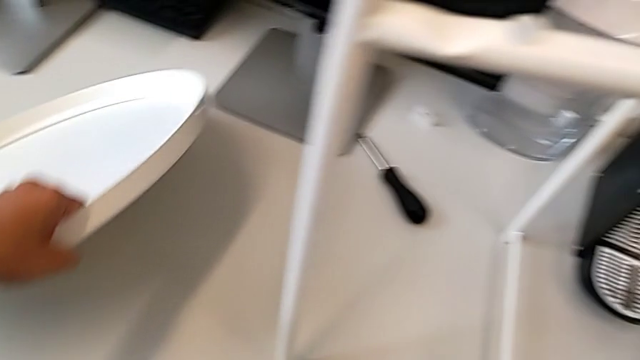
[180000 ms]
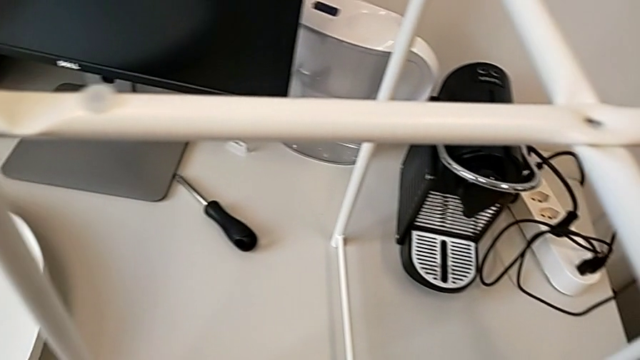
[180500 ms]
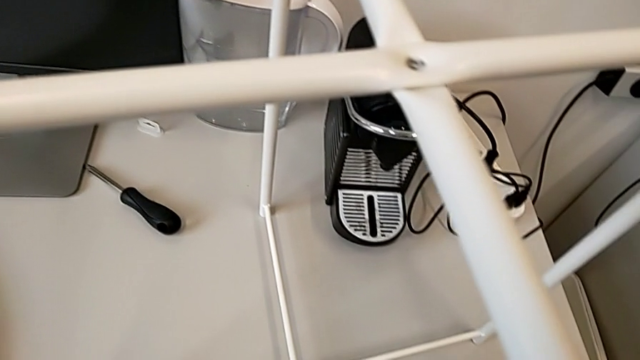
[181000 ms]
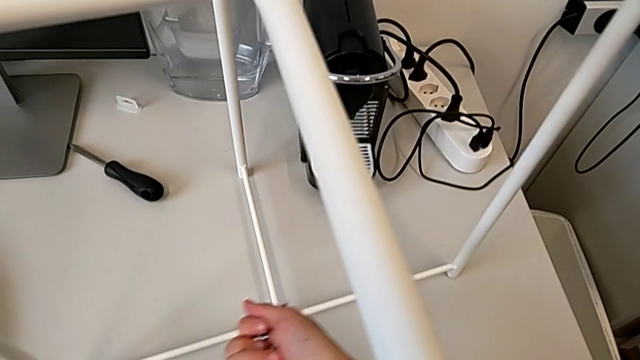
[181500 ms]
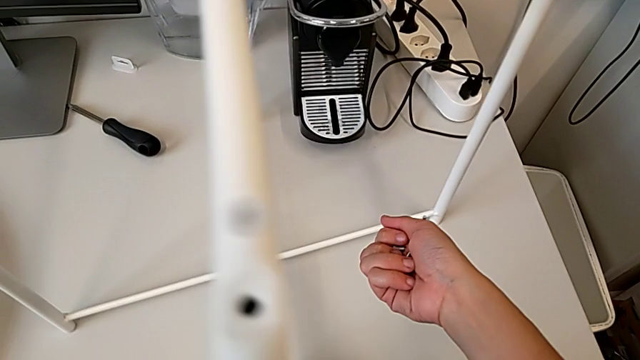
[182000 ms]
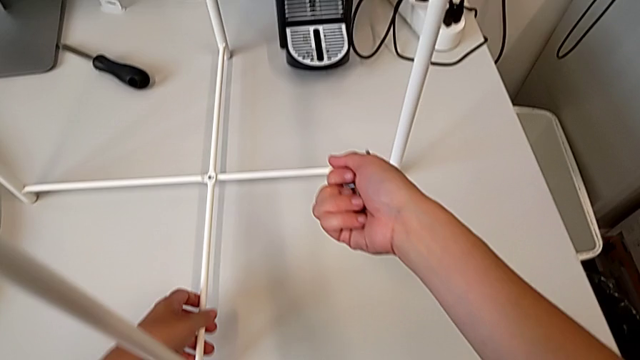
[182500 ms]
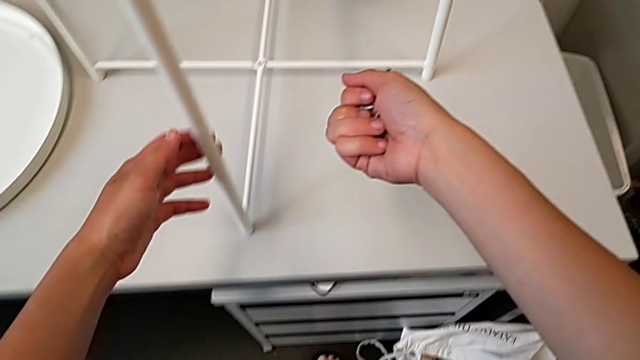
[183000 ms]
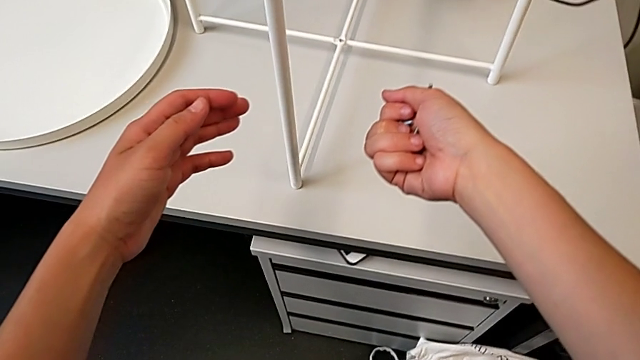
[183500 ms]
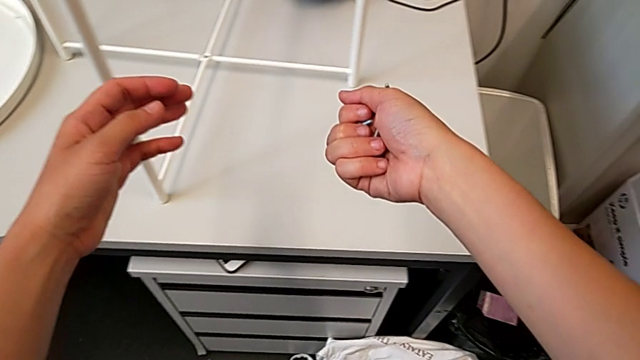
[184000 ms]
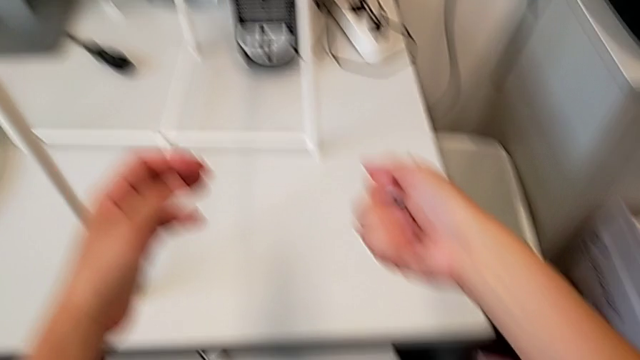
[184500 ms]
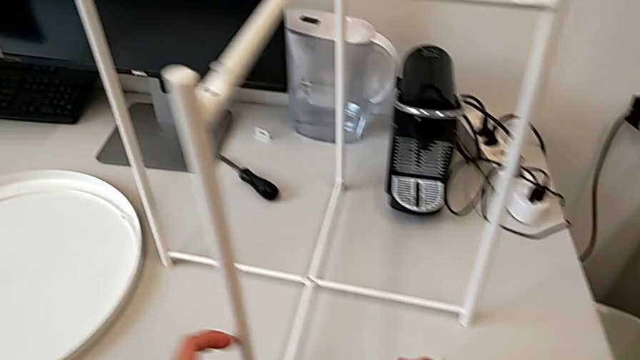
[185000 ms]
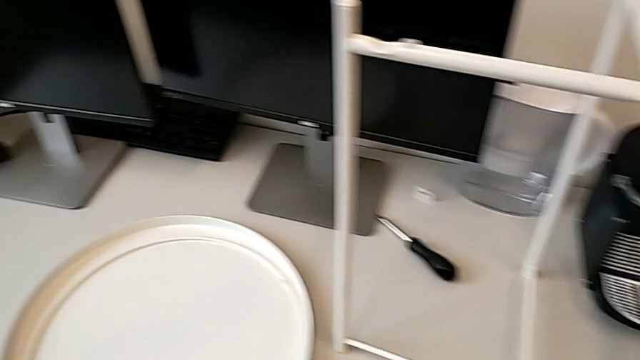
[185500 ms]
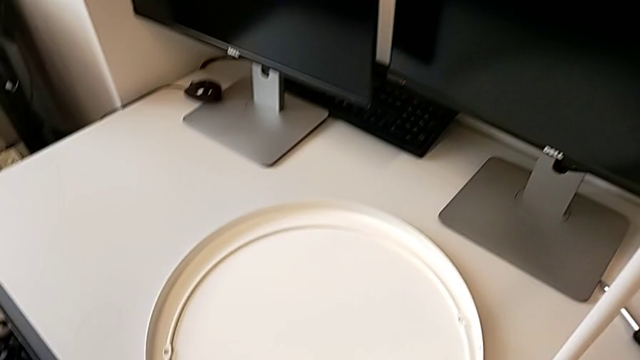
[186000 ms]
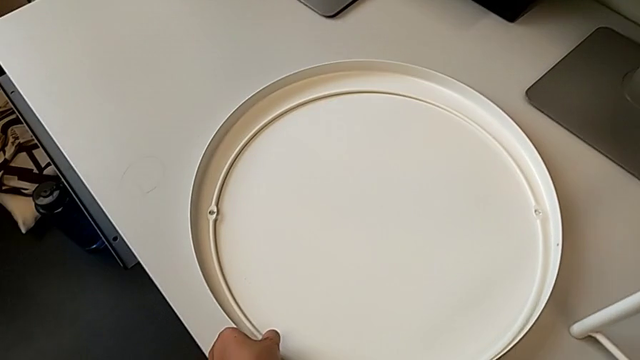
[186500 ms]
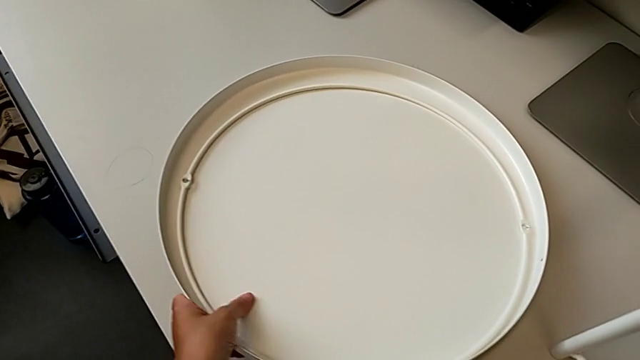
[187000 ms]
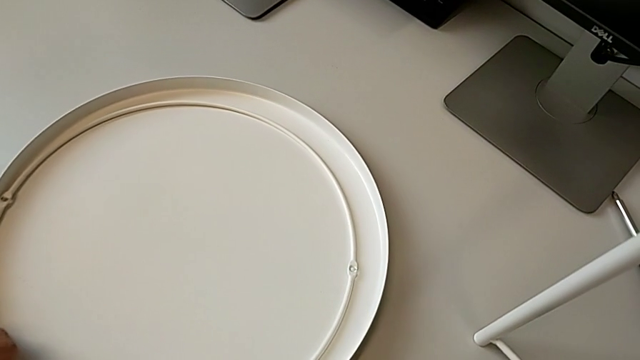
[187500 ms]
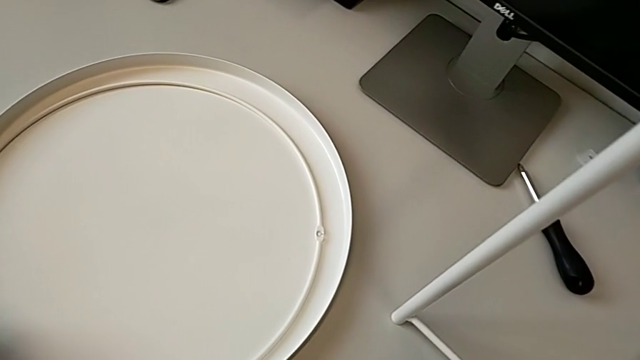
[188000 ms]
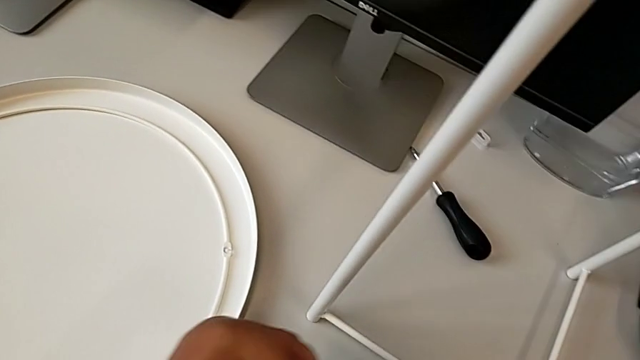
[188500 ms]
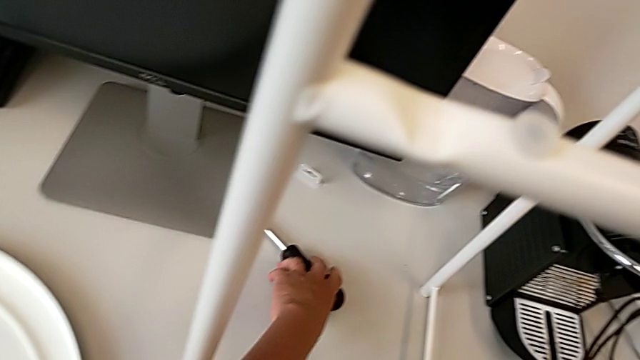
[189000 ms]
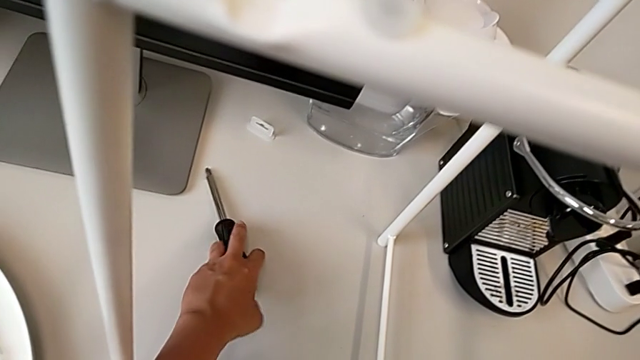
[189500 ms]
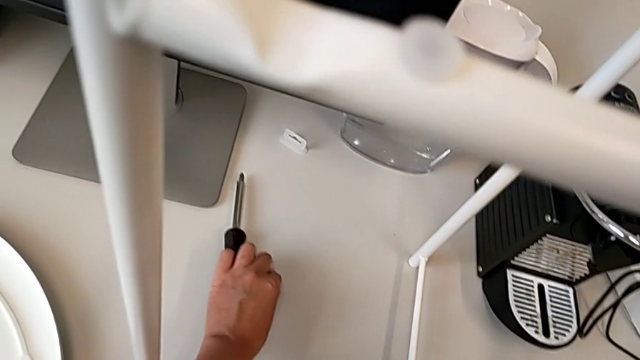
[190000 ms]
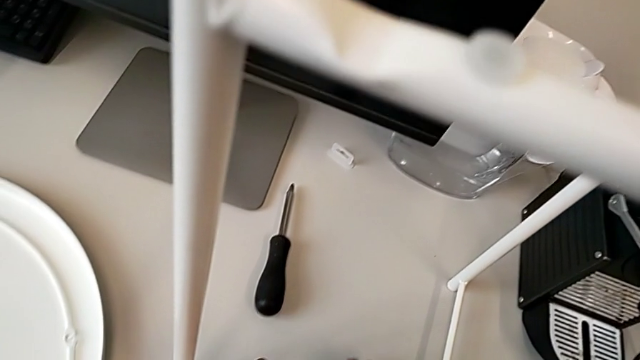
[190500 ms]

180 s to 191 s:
The camera wearer is screwing the top hex socket head of the legs. They place the tray, slide the leg, inspect the hex socket head, slide the tray, slide the screwdriver and grab the hex socket head.

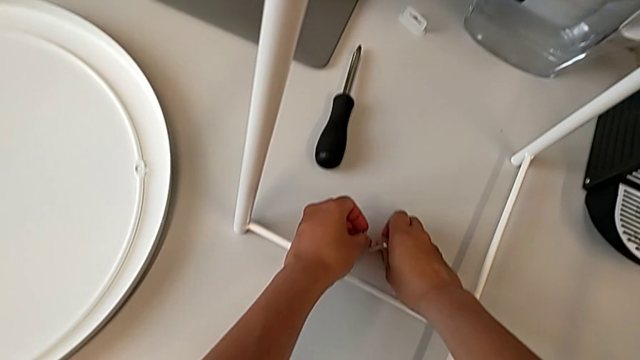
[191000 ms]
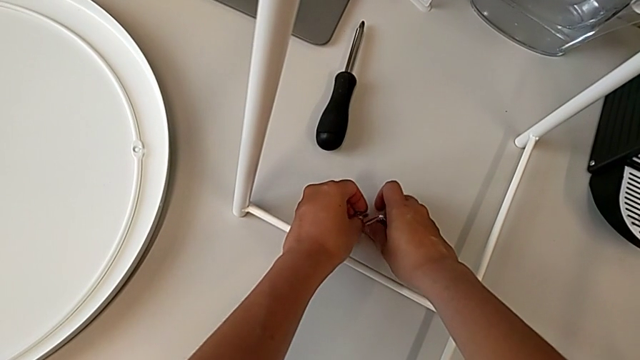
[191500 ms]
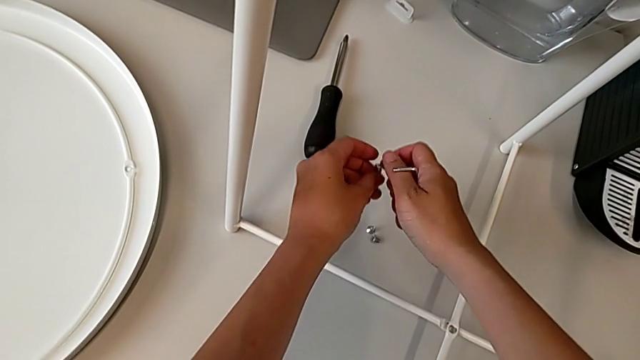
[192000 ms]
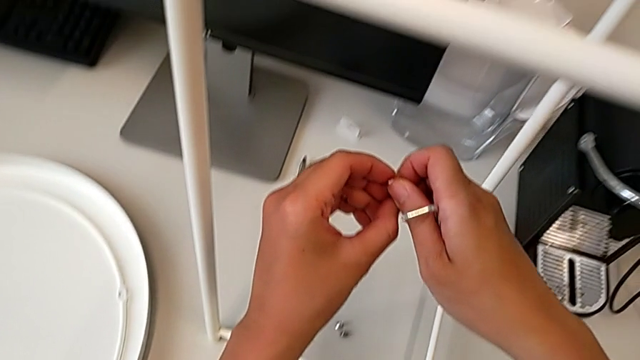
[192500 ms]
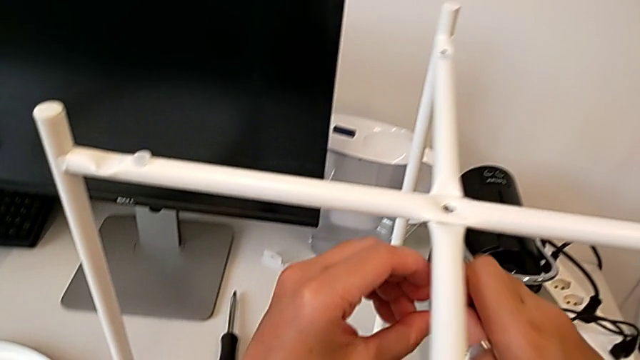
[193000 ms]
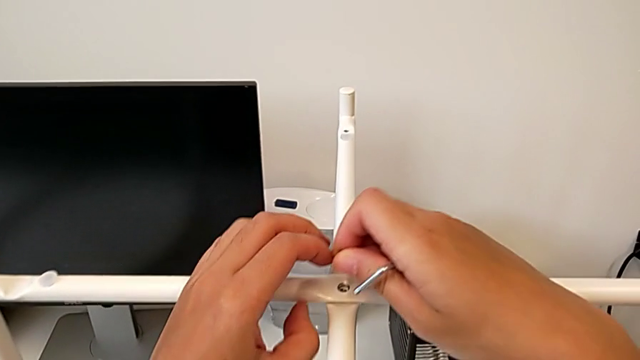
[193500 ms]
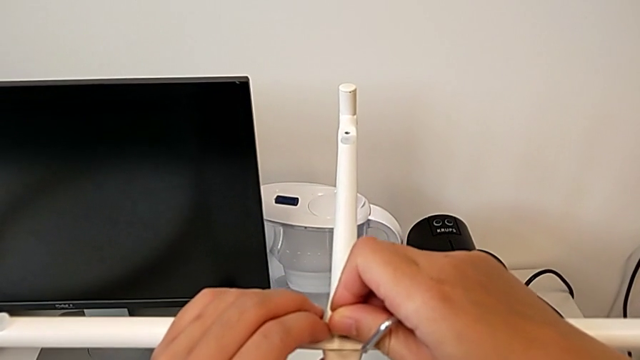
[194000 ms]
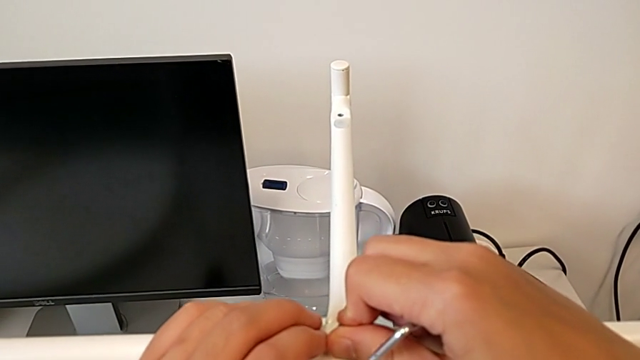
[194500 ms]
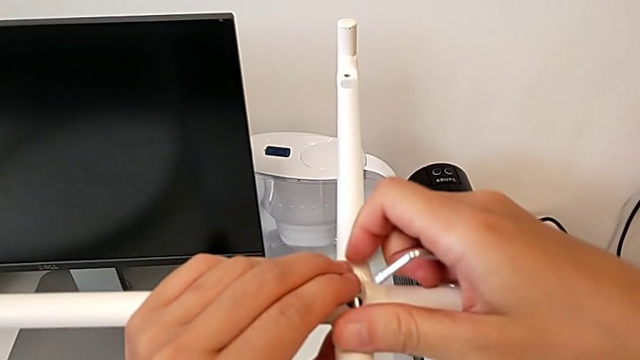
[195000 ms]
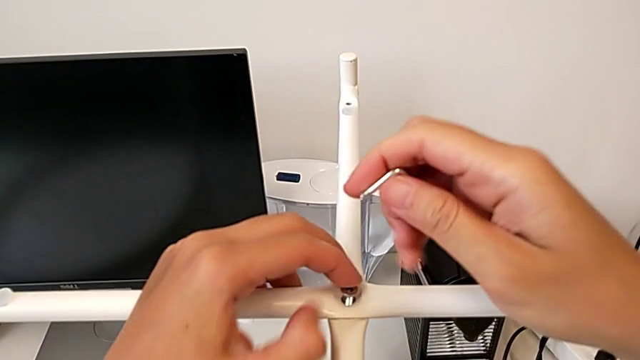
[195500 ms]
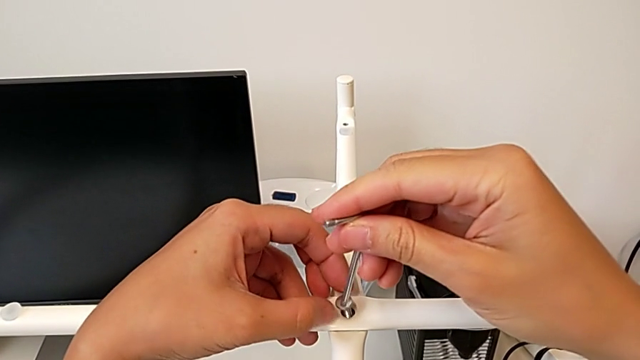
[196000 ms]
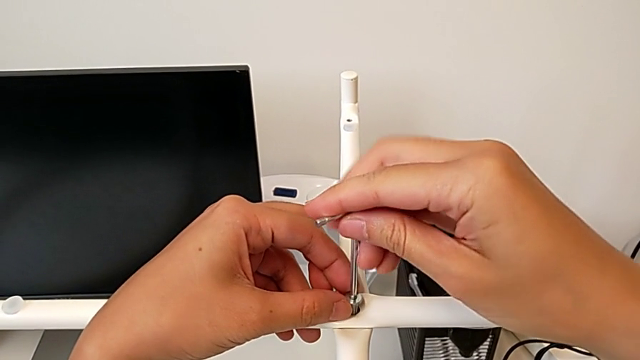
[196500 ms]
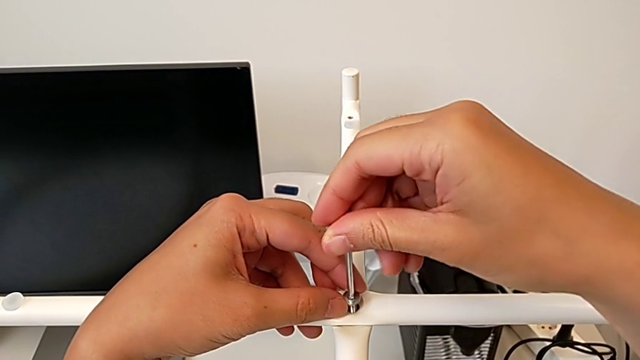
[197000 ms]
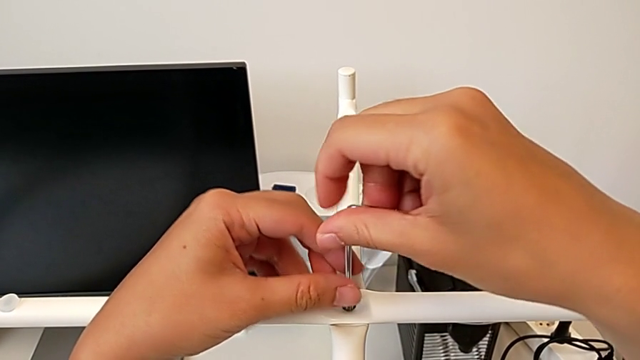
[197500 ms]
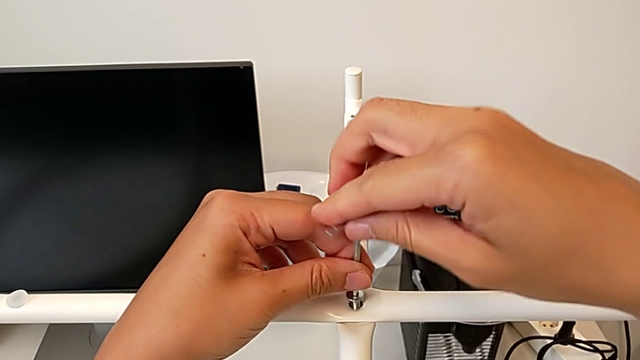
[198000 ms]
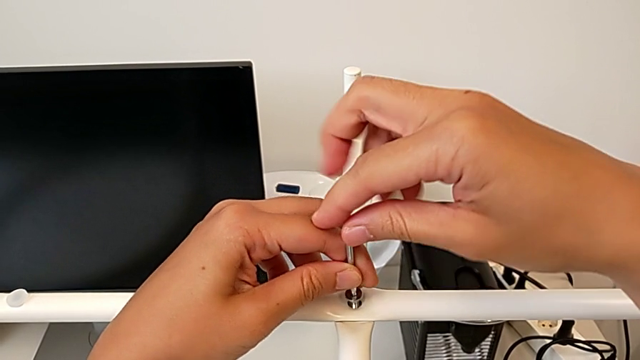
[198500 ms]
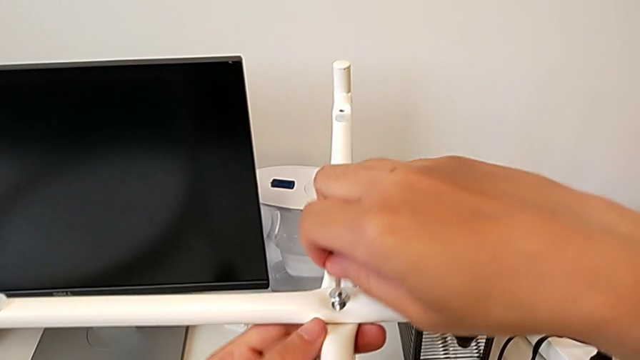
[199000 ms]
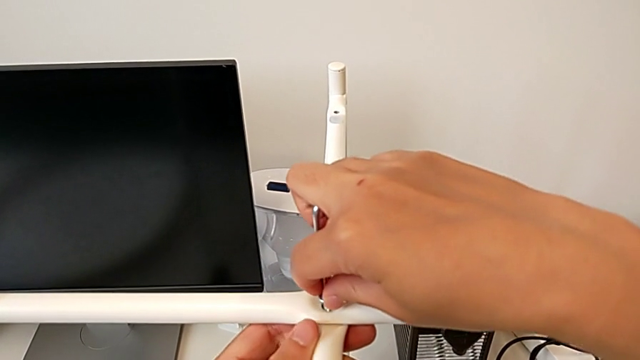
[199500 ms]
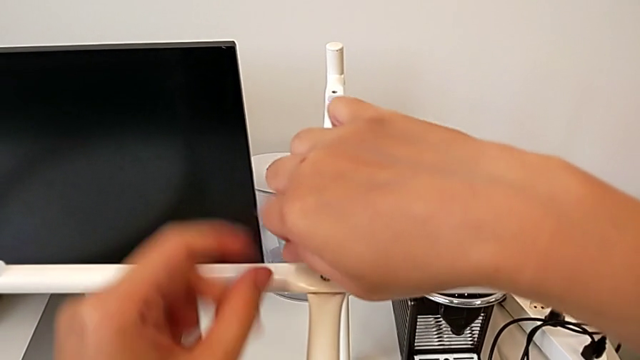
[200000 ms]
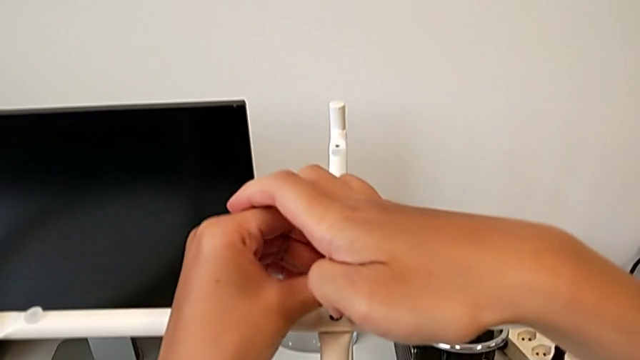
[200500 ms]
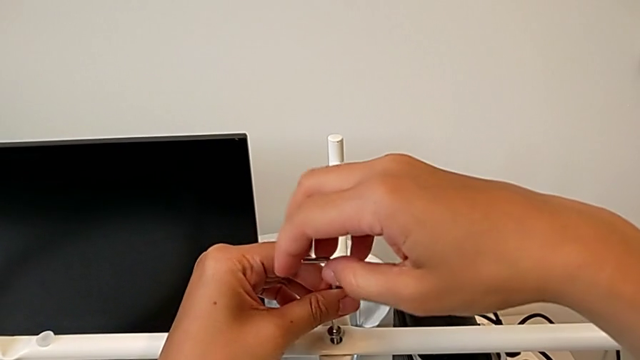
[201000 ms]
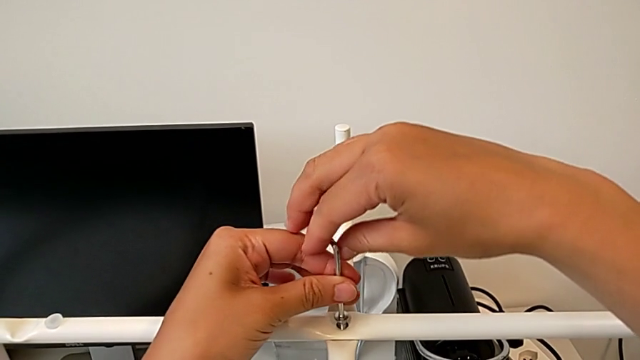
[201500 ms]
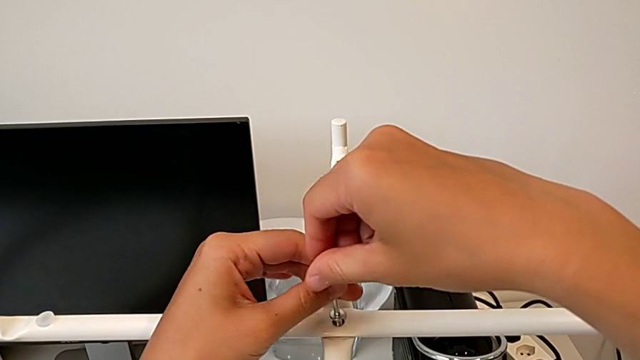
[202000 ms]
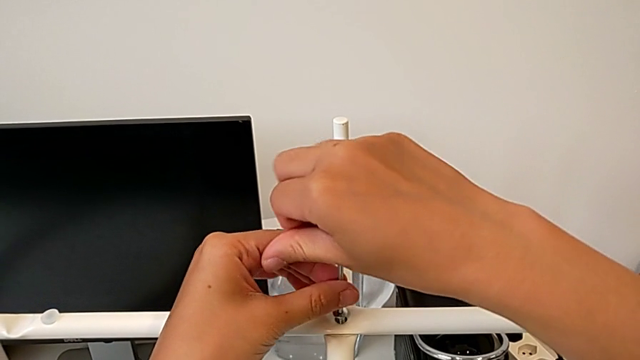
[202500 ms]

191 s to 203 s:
The camera wearer is screwing the top hex socket head of the legs. They place the hex socket head, grab it, insert it, rotate the Allen wrench, insert it and begin to screw the hex socket head.
